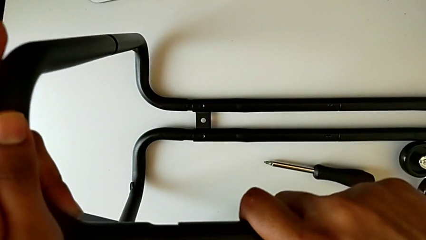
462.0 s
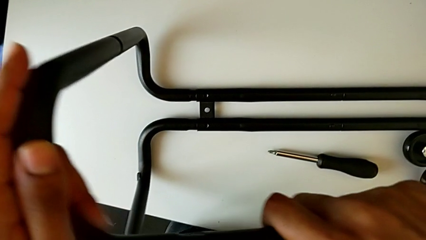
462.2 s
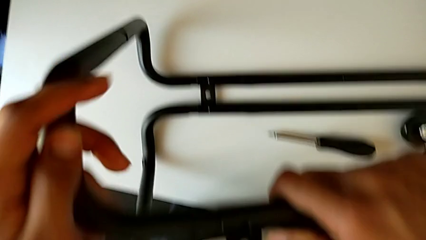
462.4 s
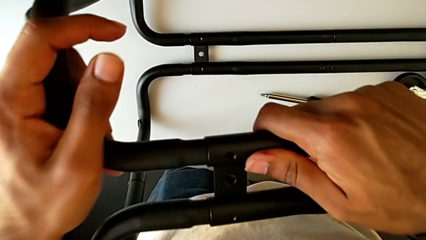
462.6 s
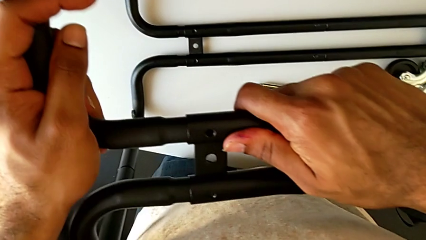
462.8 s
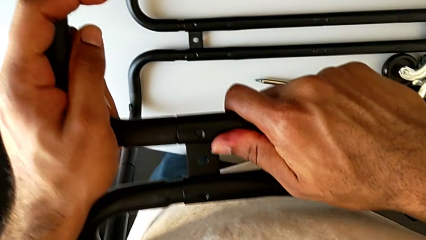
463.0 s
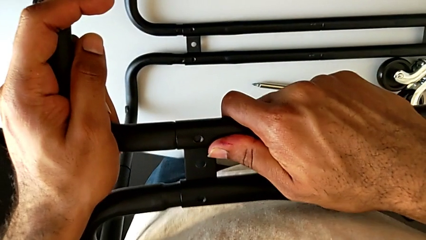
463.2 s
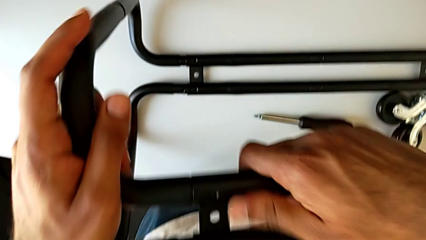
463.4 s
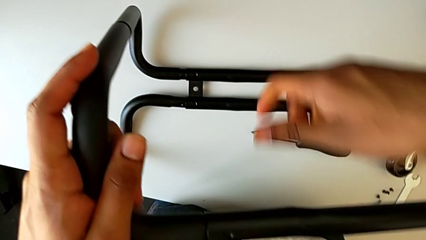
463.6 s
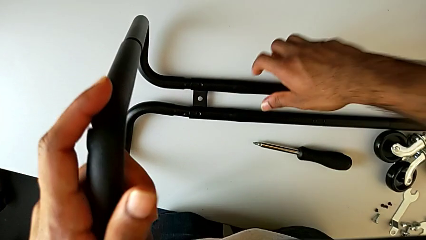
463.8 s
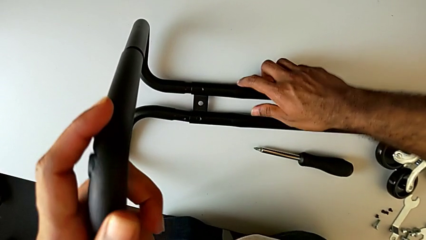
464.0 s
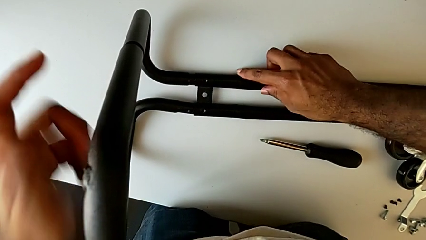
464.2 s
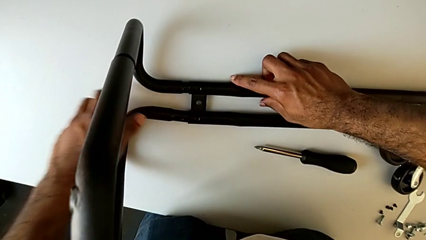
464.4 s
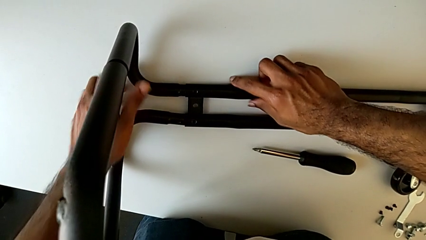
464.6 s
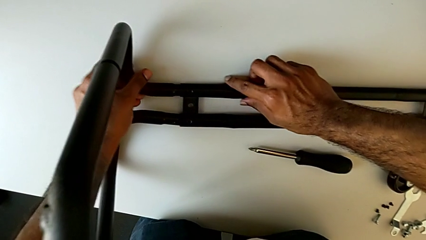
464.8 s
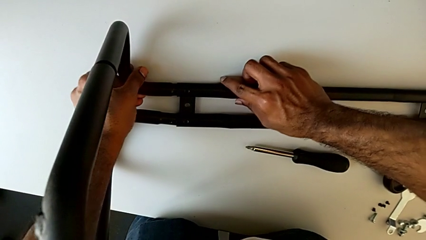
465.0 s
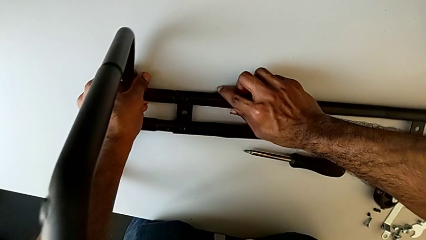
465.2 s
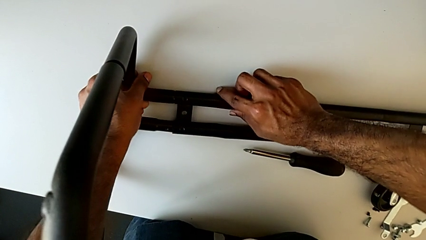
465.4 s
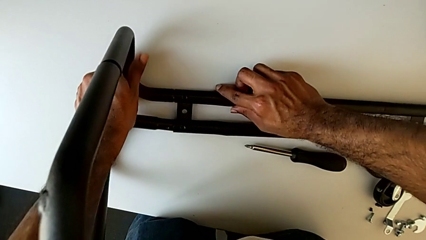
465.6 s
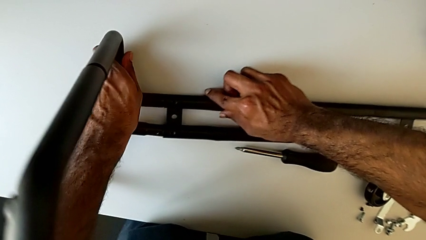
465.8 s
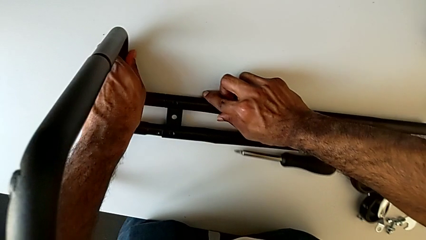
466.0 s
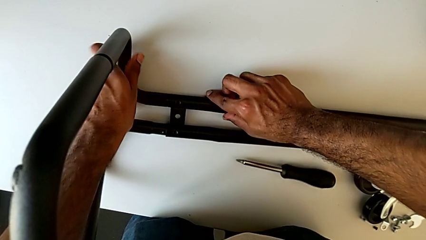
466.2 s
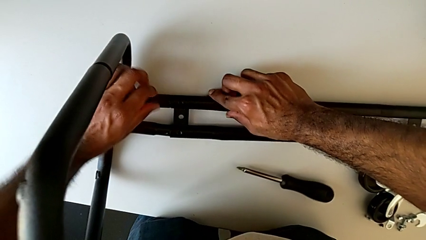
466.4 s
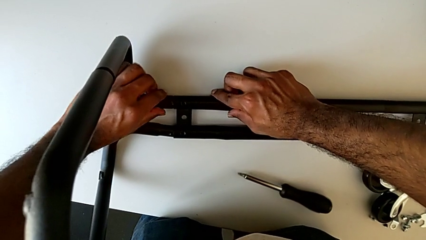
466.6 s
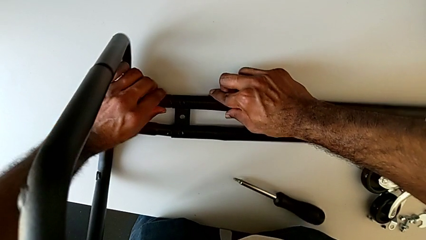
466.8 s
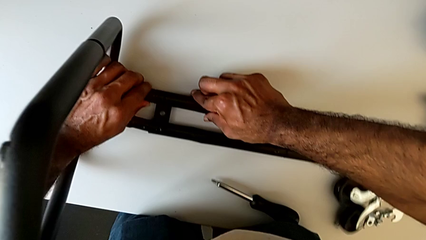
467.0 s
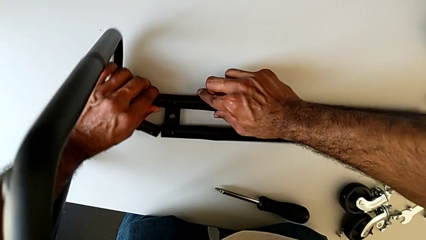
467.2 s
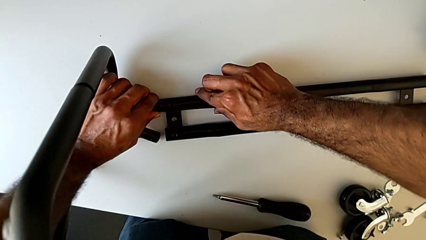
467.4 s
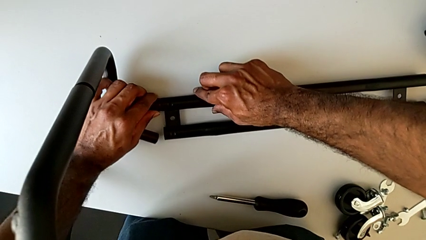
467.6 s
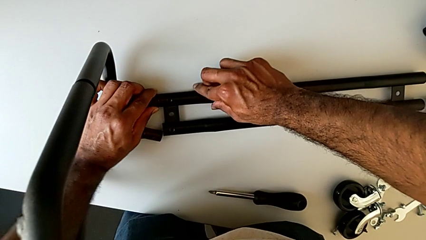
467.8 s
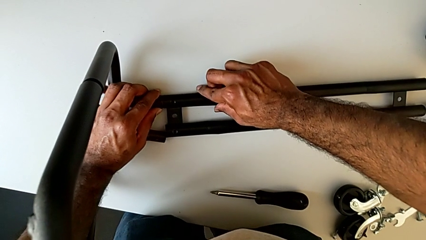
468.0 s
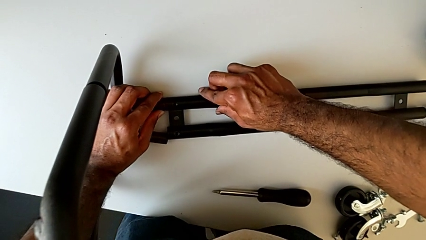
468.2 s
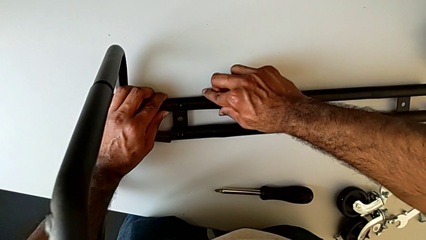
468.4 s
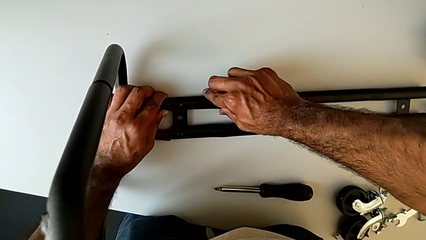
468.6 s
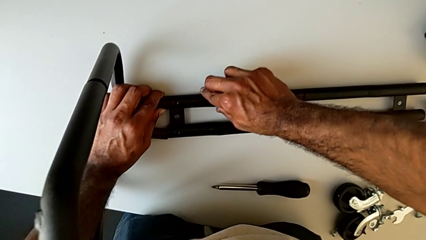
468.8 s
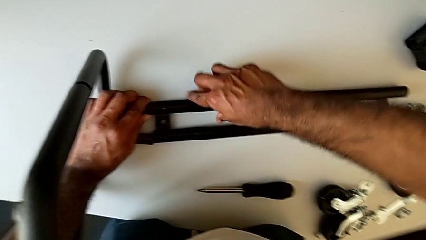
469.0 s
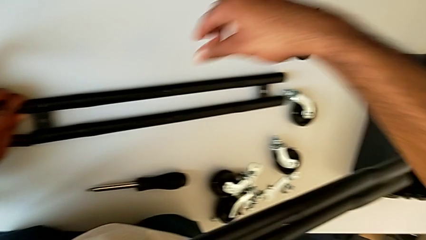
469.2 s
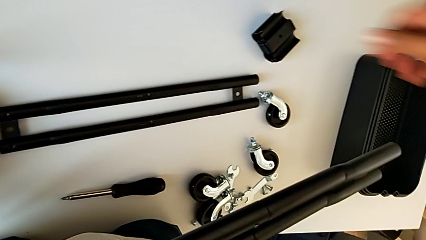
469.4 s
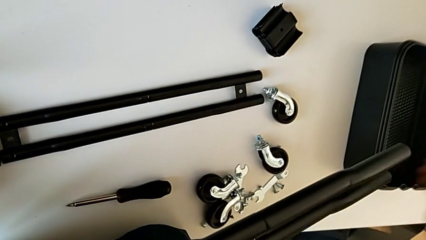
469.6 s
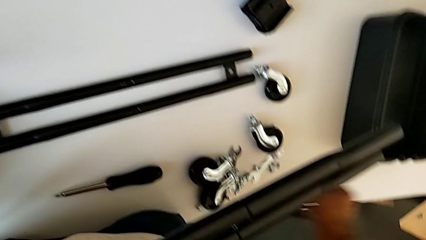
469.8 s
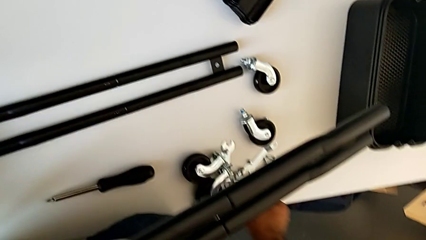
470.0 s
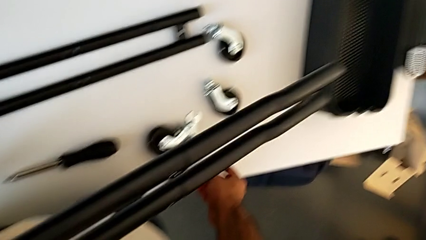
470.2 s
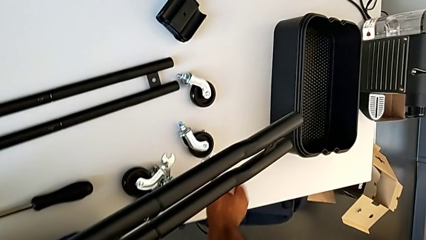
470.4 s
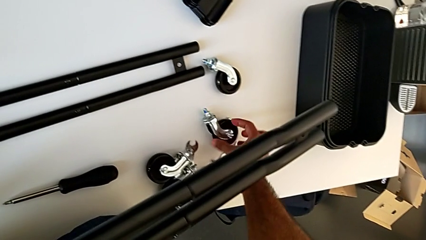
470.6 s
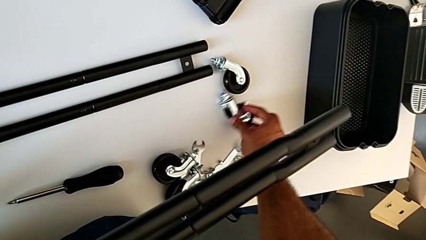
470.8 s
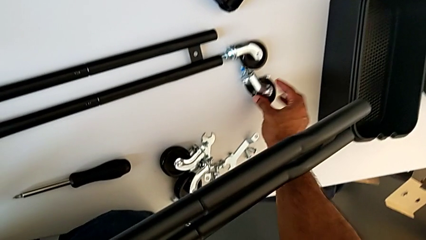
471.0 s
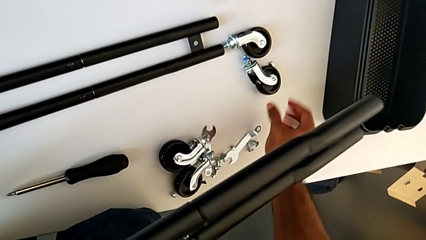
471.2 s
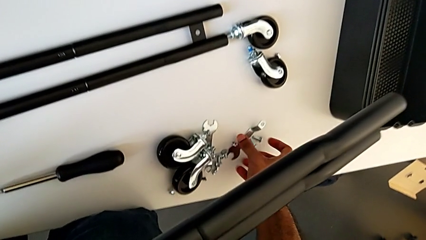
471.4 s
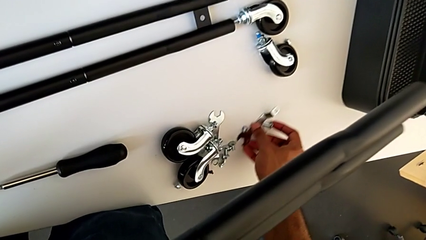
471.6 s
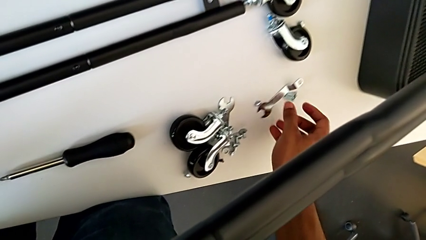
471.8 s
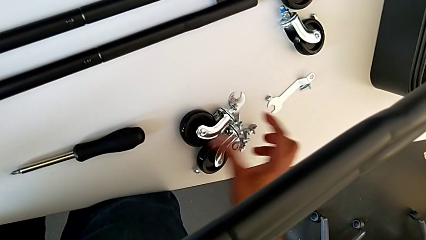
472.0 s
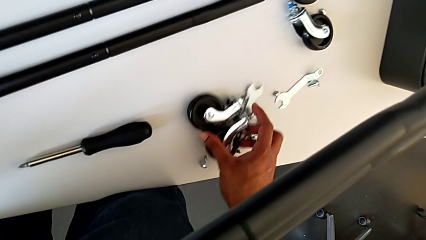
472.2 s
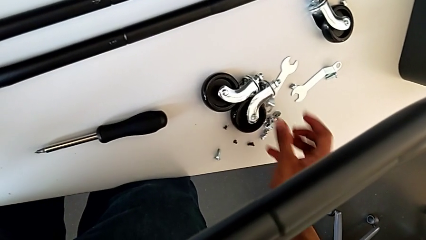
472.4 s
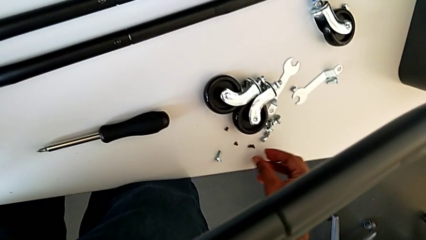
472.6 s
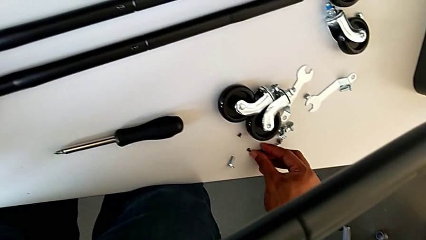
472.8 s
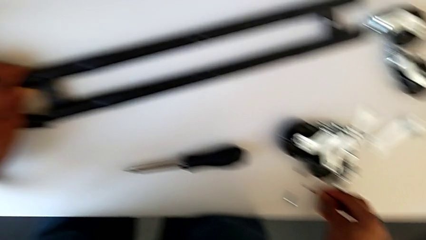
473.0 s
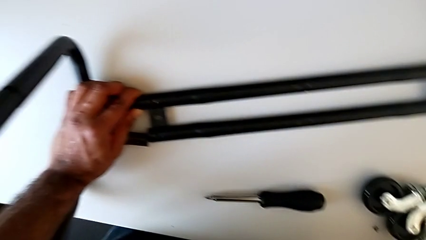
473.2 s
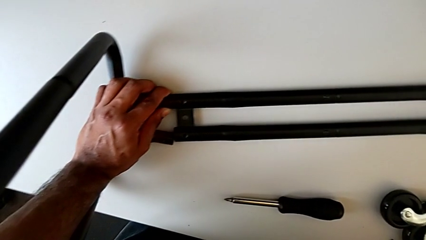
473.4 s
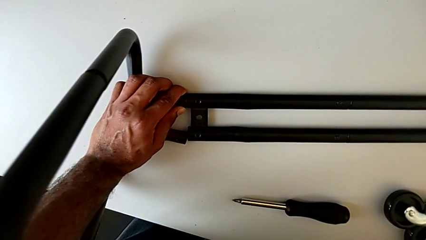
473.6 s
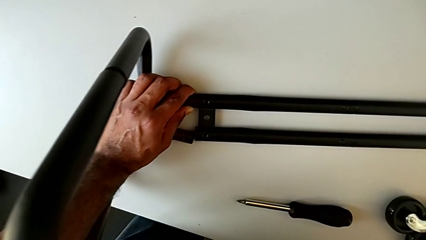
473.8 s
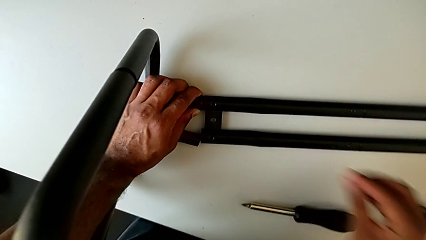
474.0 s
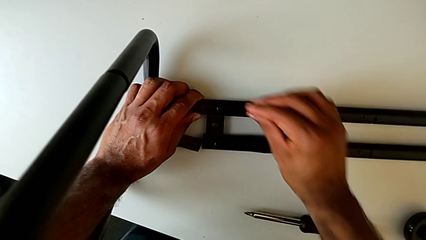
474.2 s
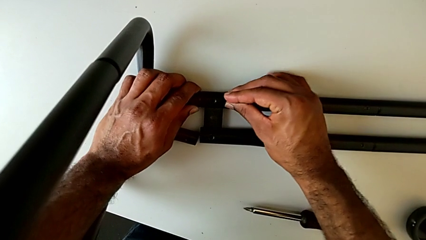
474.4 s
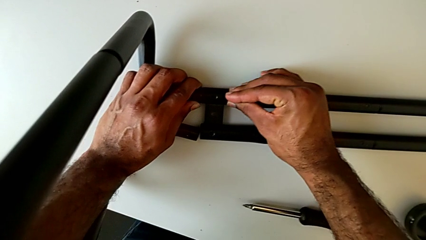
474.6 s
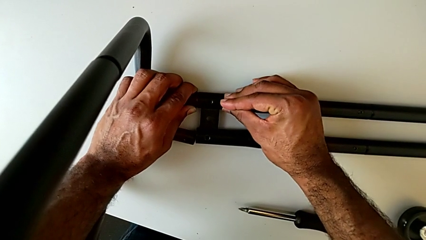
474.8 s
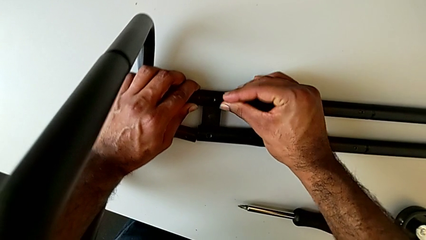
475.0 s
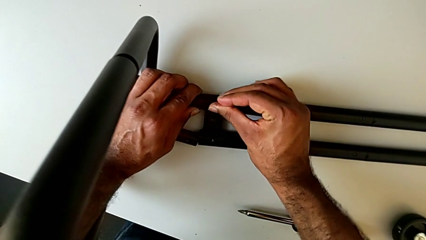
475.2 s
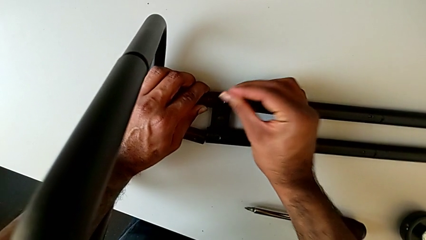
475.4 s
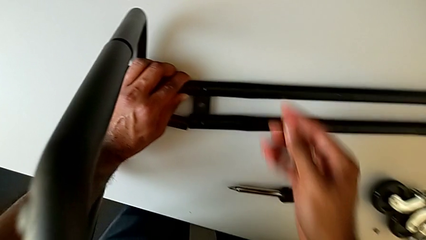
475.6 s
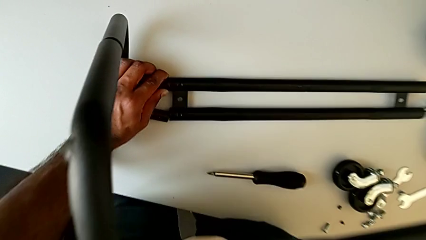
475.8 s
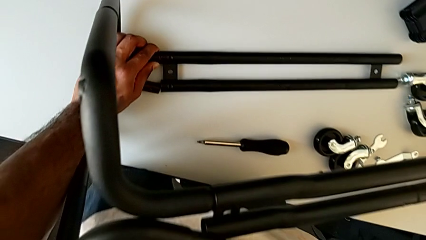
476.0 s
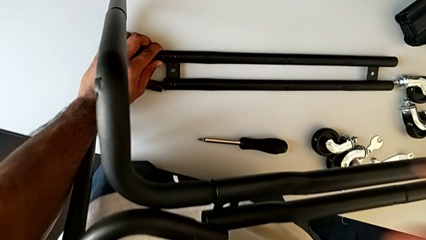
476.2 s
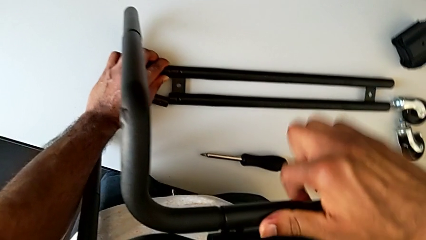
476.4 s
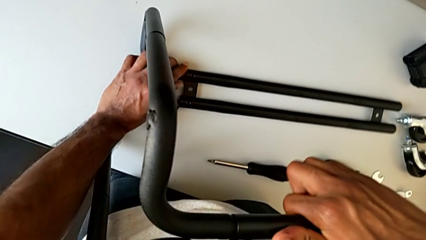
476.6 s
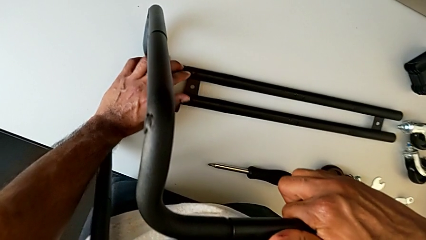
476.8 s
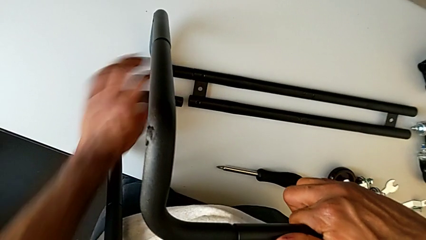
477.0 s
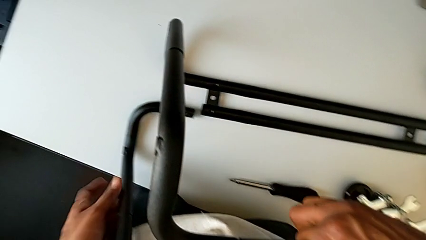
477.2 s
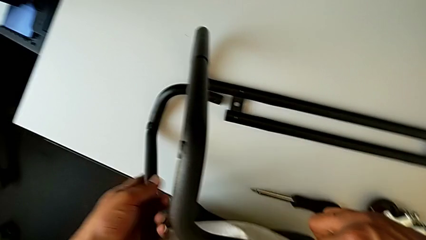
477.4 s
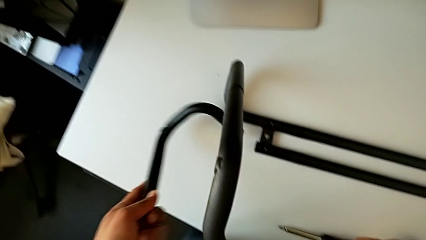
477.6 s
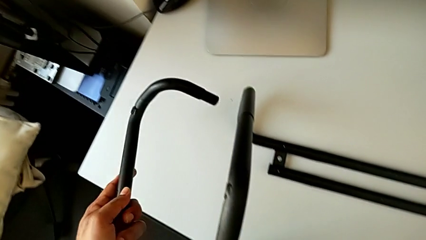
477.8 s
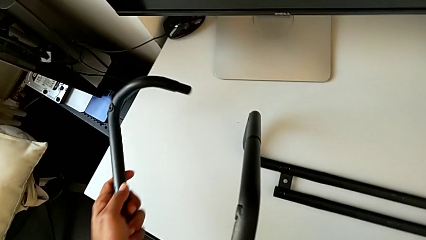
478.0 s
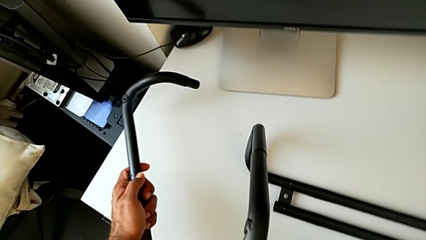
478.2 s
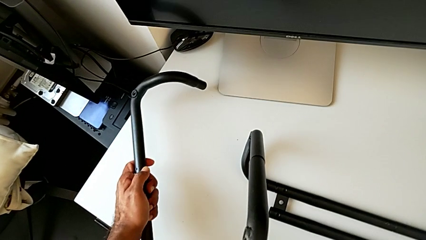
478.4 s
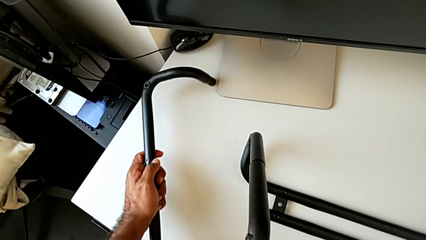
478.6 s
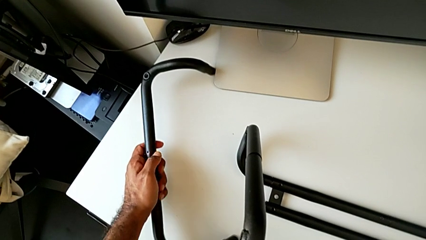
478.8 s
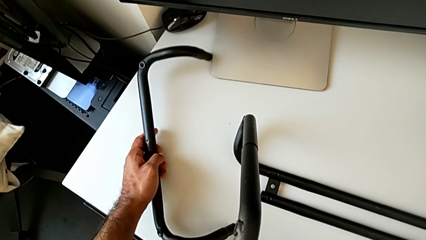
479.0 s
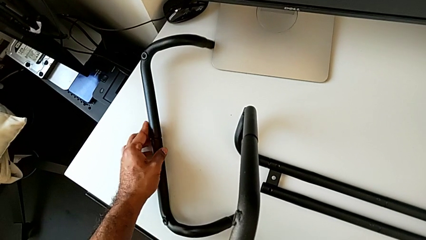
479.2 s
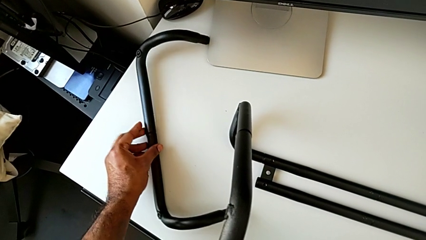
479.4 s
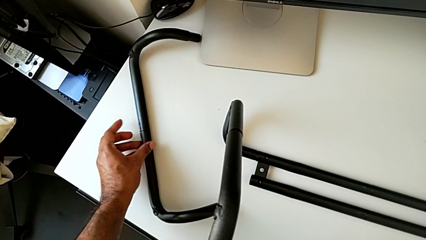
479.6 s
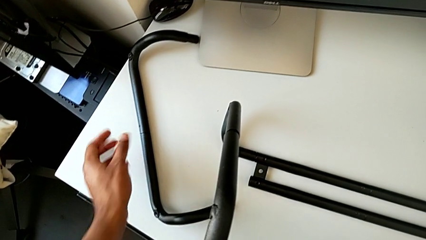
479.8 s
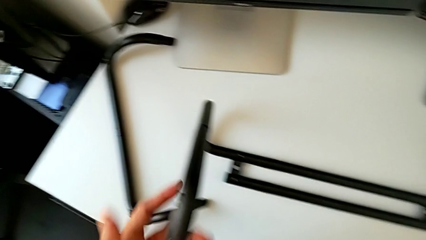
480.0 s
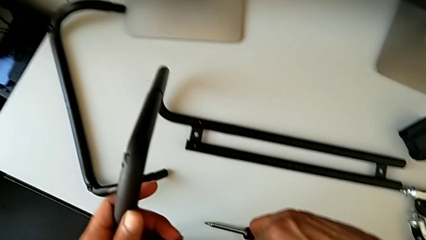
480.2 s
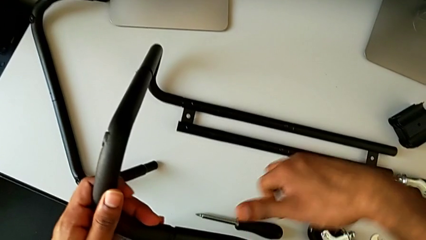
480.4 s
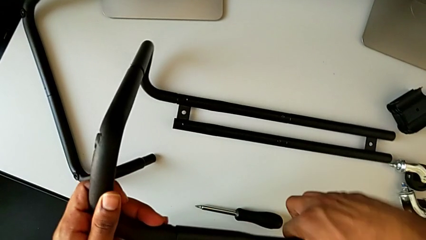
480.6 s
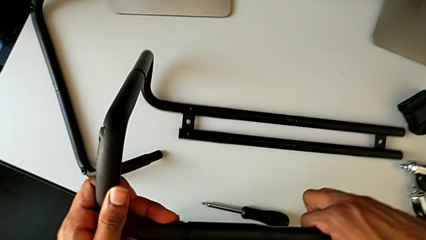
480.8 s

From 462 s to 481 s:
The camera wearer is assembling the base frame with the side bars. They assemble the frame, wrongly align the leg, the base frame slipping from the side bars, approach the screw, push the wheel, slide it, grab the screw, approach the leg, grab the frame, disassemble the leg and place the frame.
